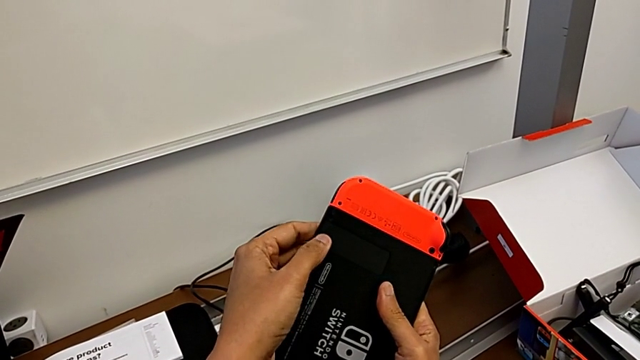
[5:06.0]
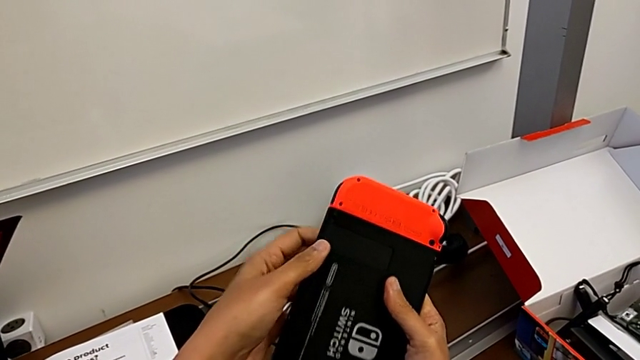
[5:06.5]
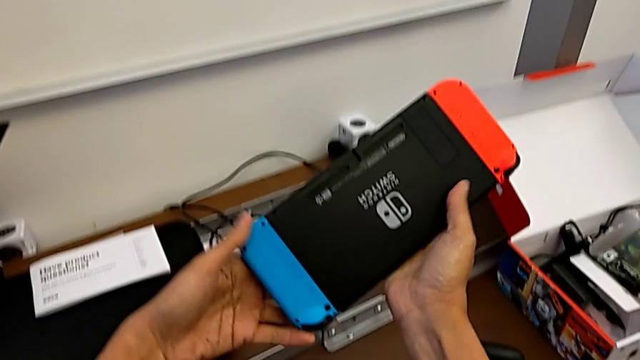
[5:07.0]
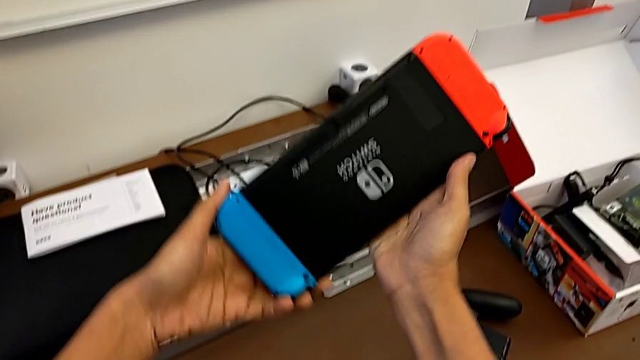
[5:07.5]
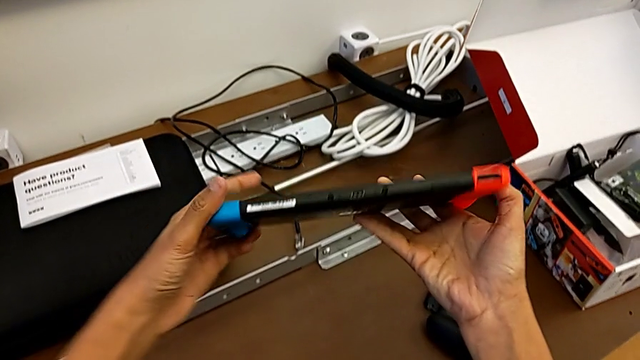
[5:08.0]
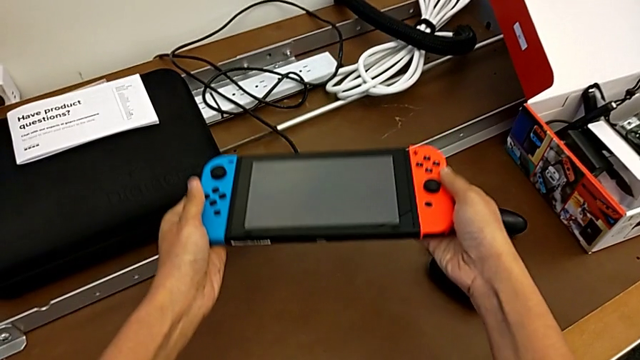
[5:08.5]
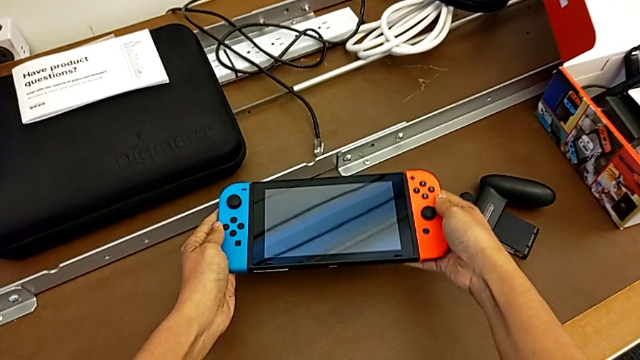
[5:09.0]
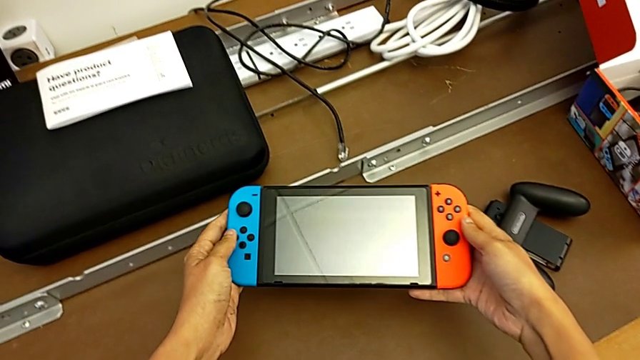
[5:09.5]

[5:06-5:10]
The camera wearer is changing the micro SD card of the Nintendo Switch. They rotate the Nintendo Switch.

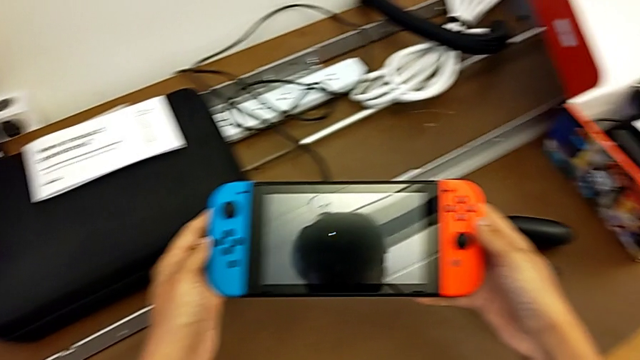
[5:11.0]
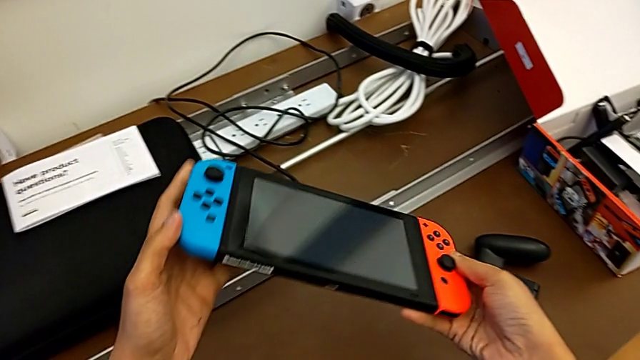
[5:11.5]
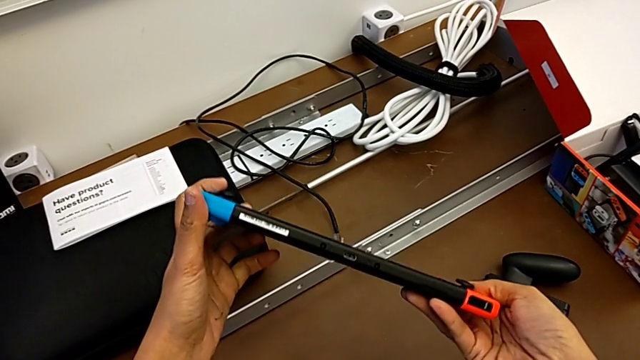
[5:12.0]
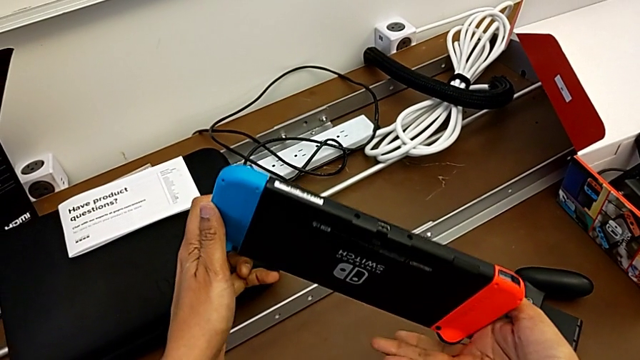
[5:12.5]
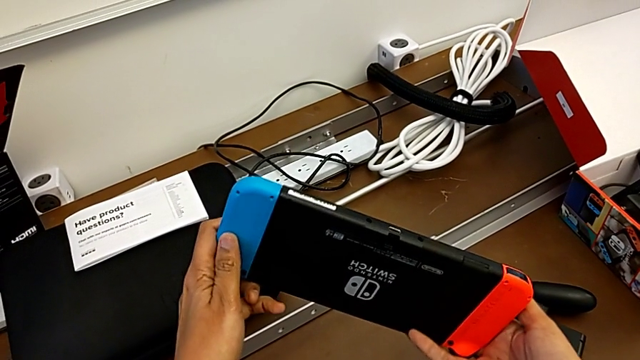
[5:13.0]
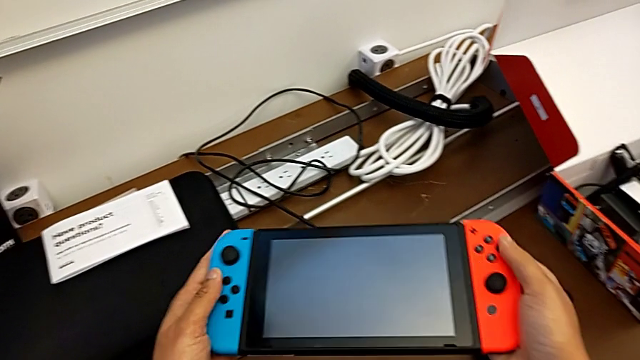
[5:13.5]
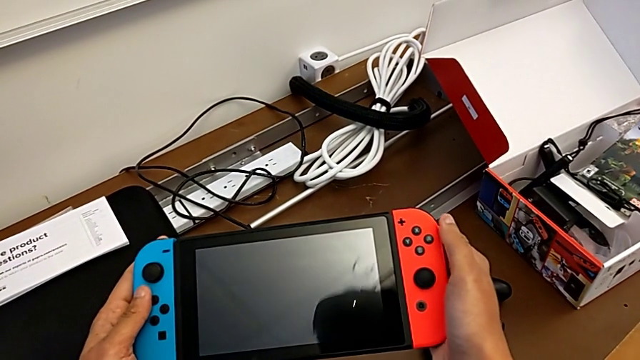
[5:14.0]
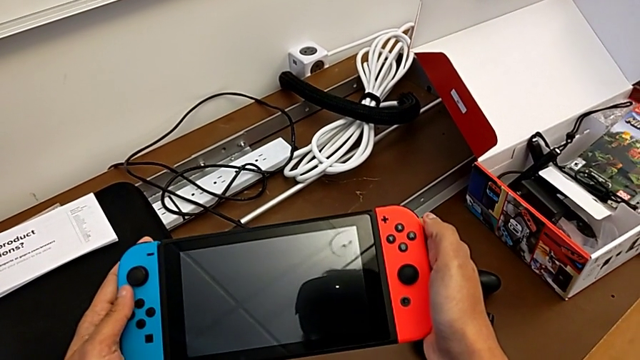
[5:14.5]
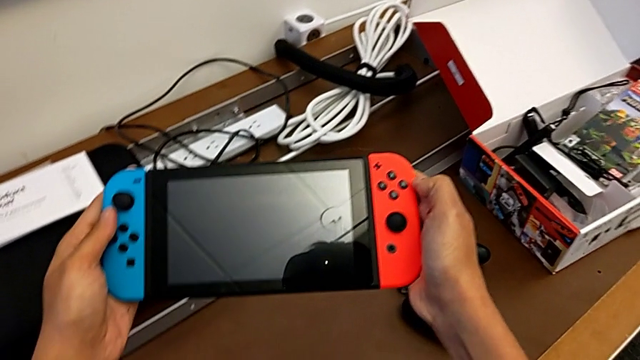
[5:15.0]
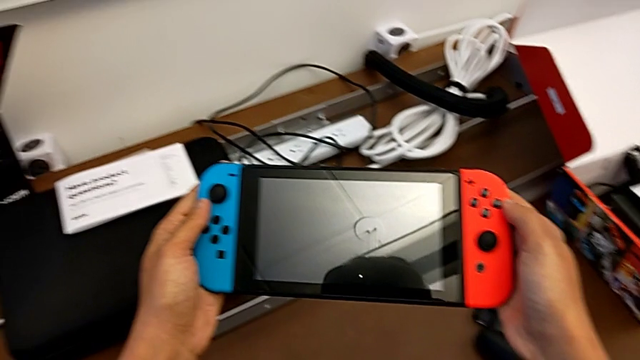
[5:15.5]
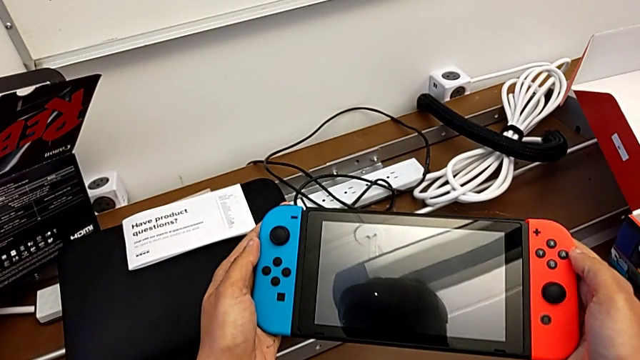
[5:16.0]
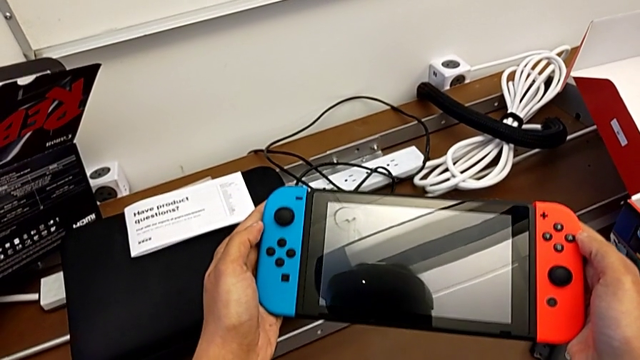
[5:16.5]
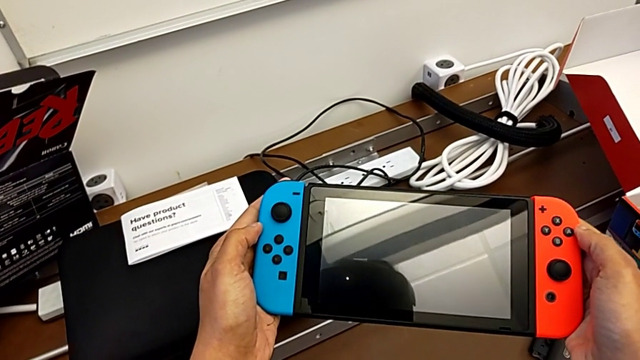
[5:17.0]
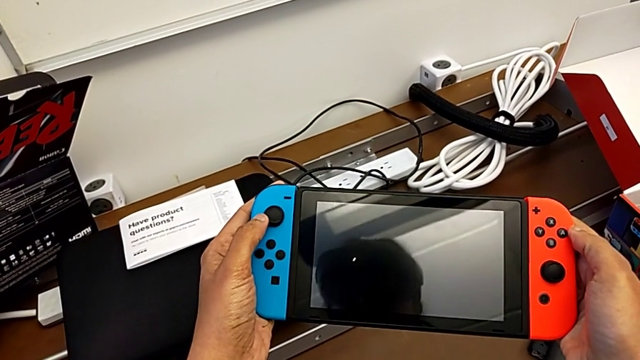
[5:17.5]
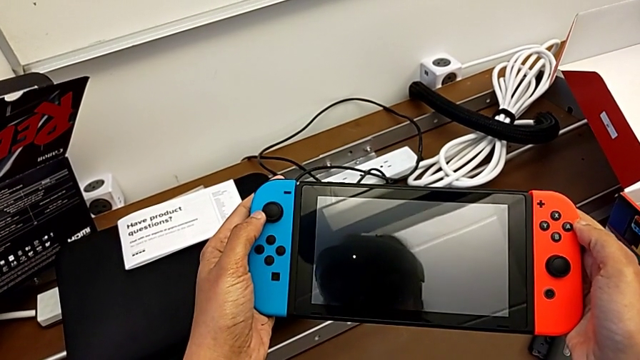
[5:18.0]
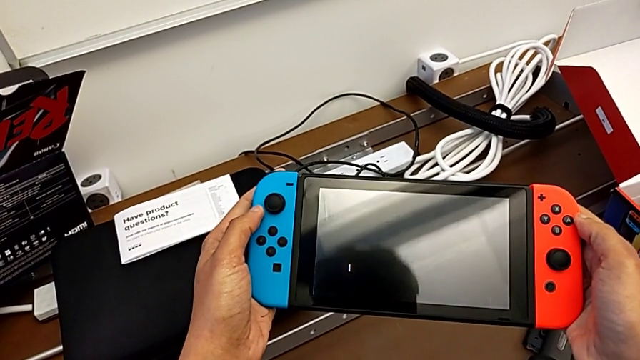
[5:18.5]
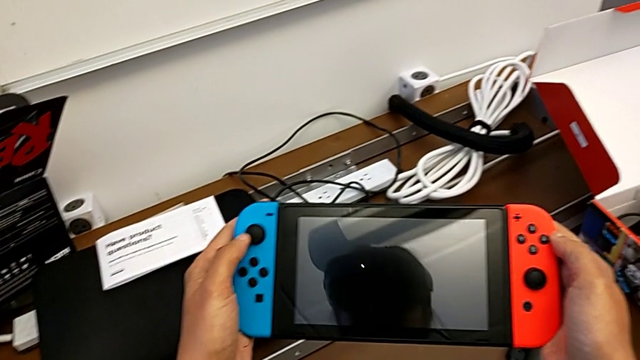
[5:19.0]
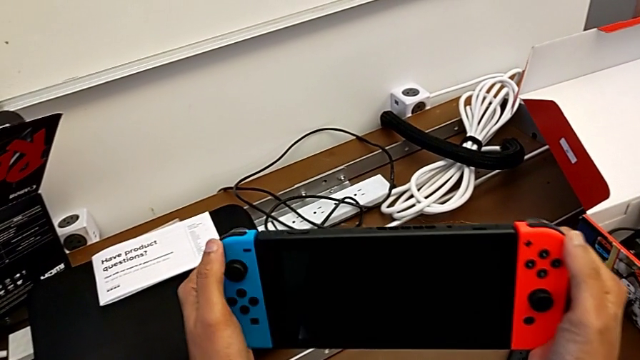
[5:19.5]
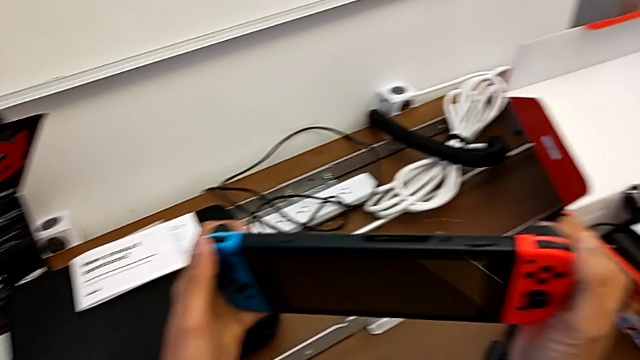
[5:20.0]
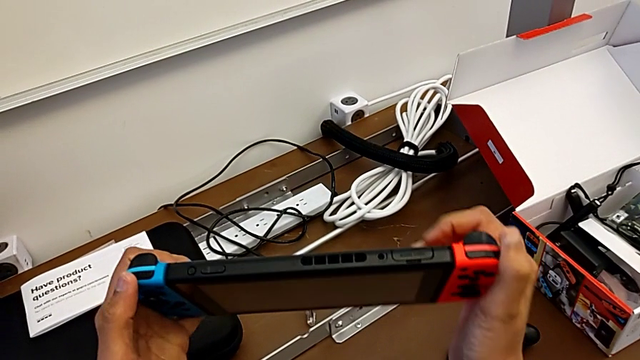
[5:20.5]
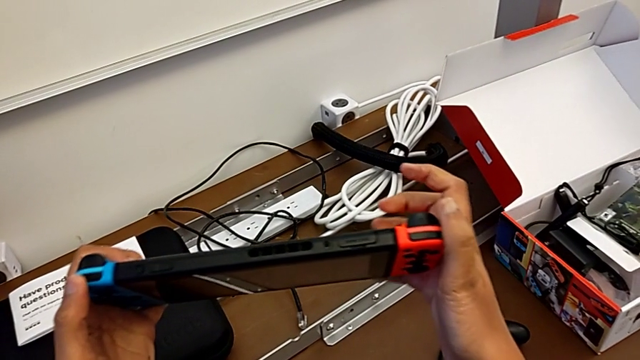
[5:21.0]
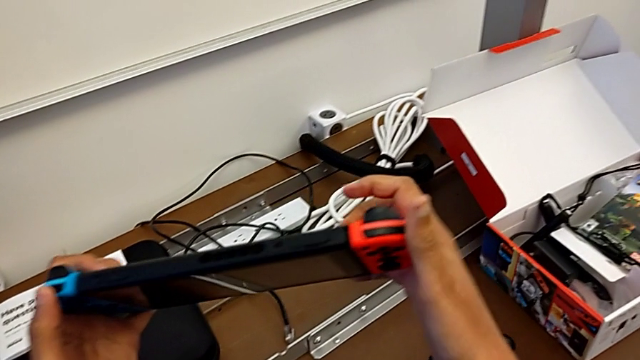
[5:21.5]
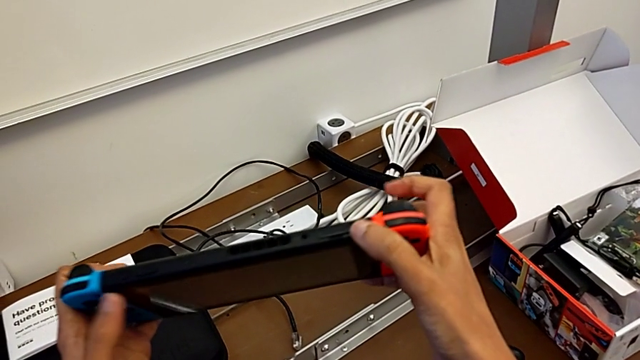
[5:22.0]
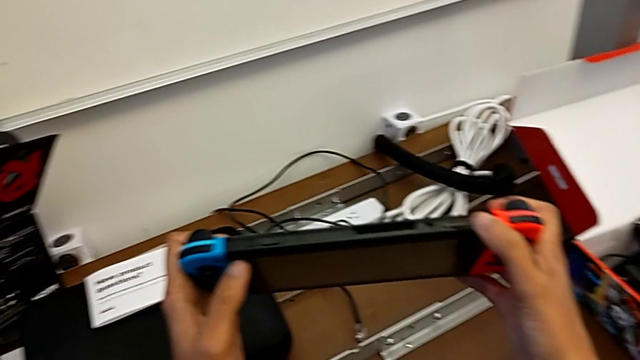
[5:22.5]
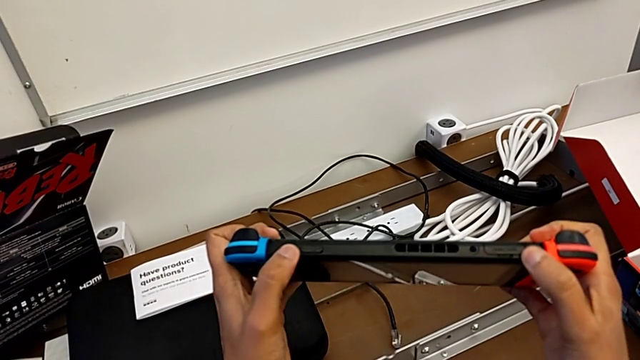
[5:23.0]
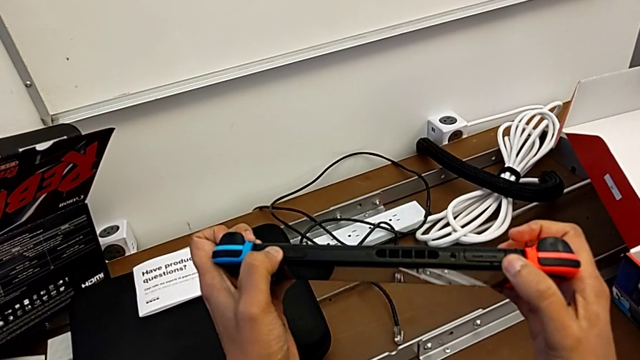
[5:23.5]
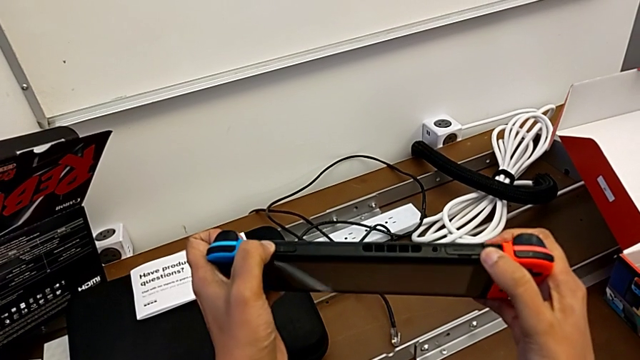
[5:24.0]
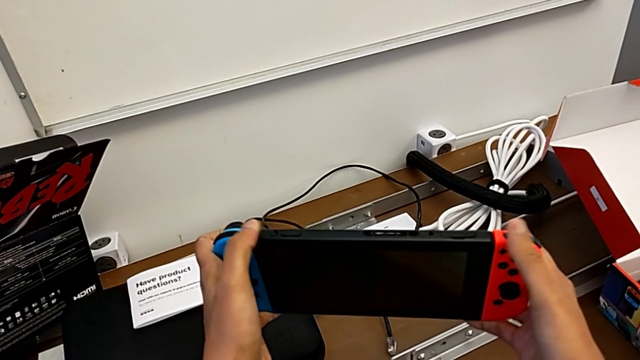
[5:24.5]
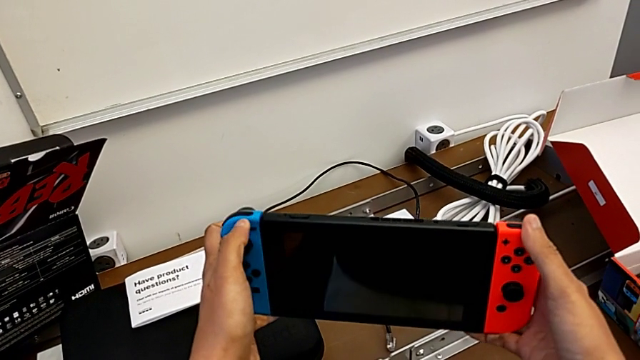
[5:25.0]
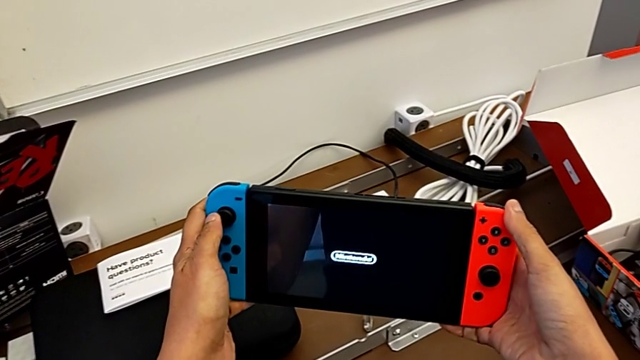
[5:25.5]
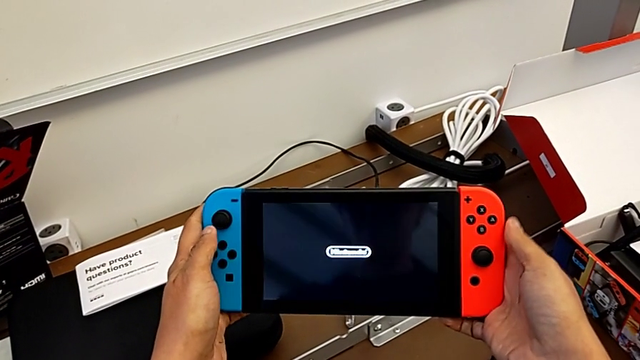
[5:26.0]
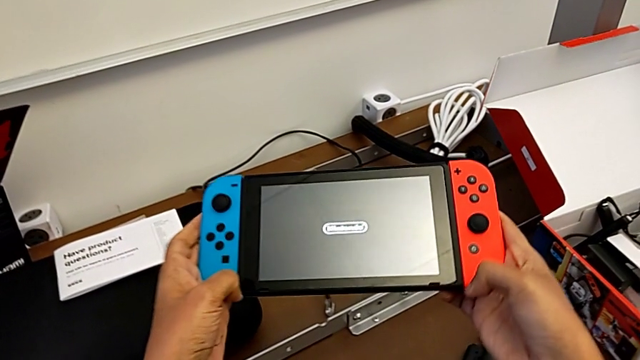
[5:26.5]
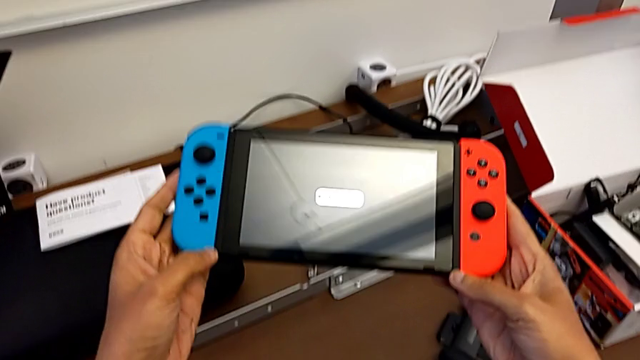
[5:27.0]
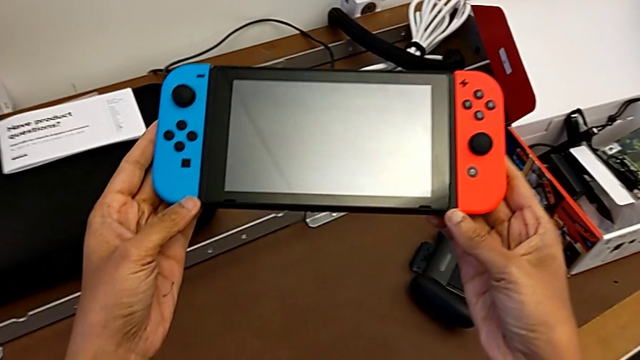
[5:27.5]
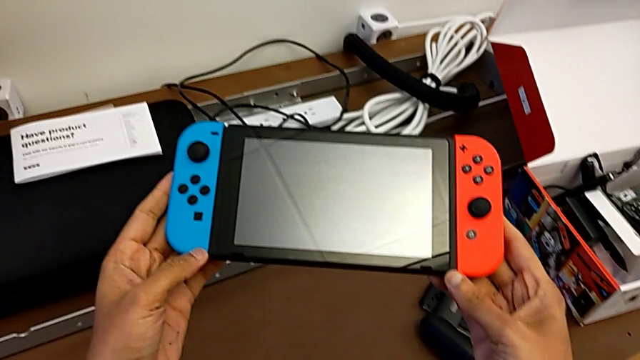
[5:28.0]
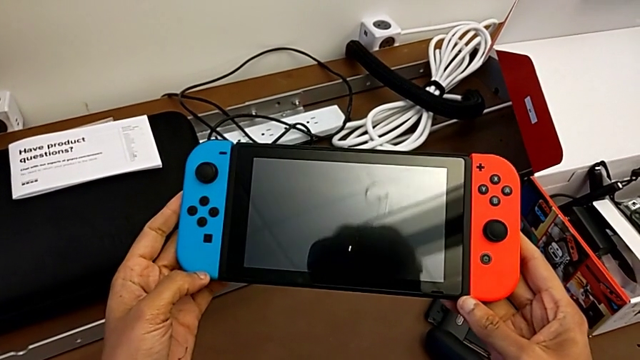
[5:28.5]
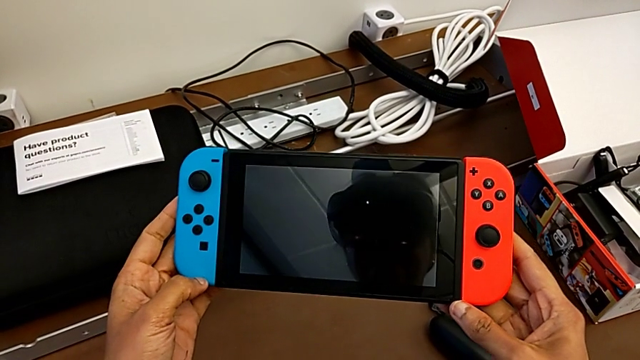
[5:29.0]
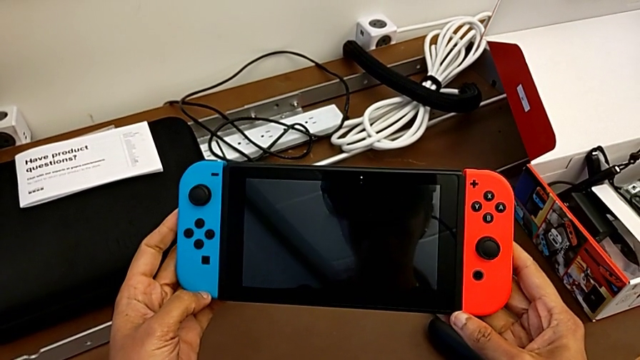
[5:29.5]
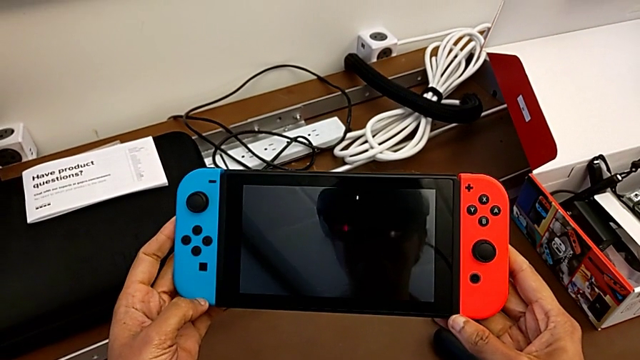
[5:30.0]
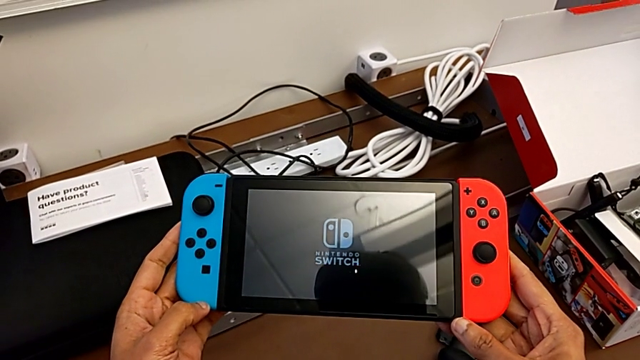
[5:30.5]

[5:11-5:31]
The camera wearer is turning on the Nintendo Switch. They inspect the Nintendo Switch and press the button.
